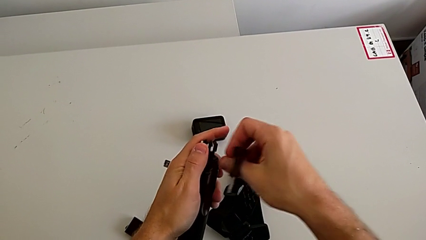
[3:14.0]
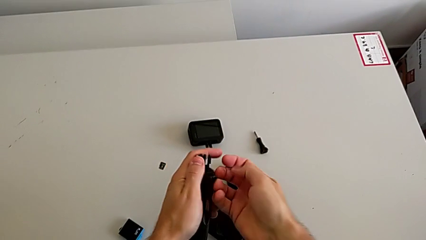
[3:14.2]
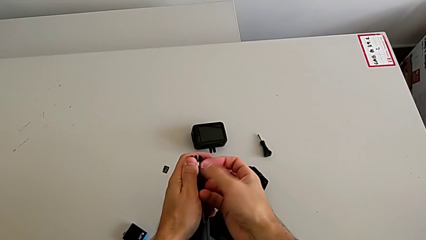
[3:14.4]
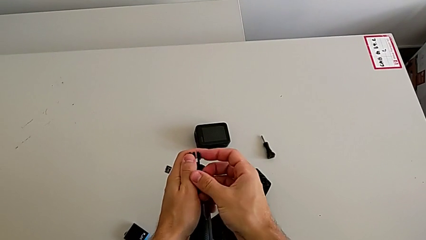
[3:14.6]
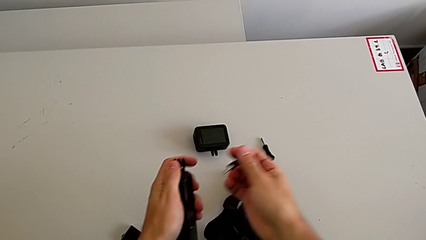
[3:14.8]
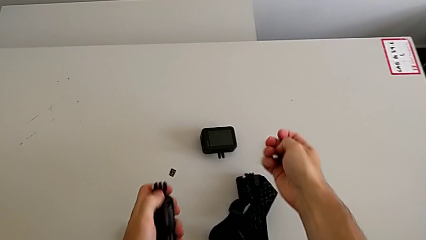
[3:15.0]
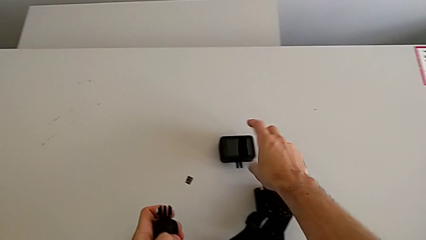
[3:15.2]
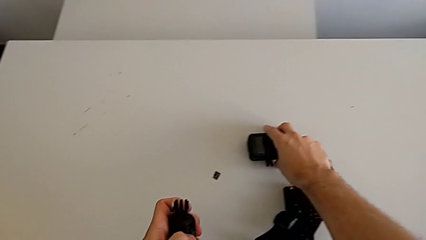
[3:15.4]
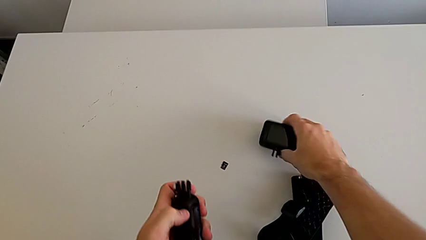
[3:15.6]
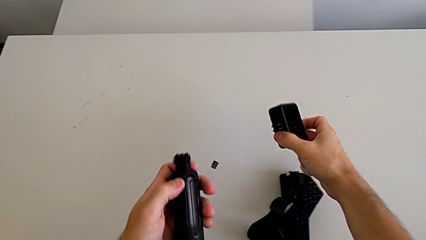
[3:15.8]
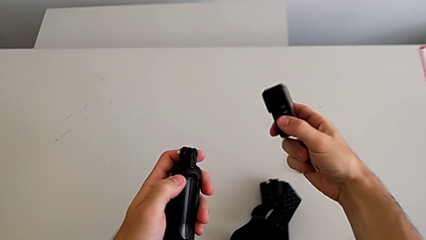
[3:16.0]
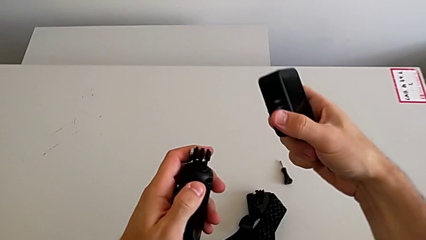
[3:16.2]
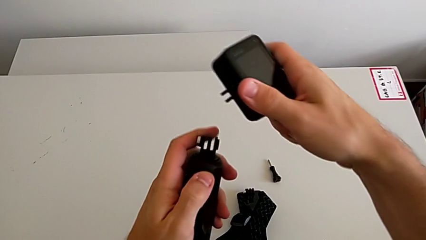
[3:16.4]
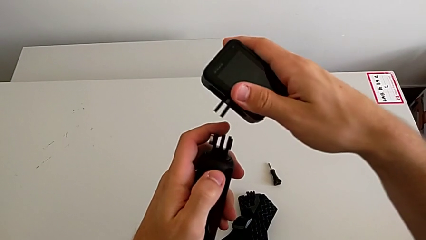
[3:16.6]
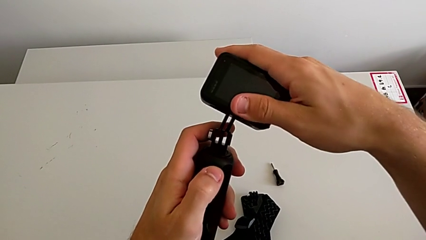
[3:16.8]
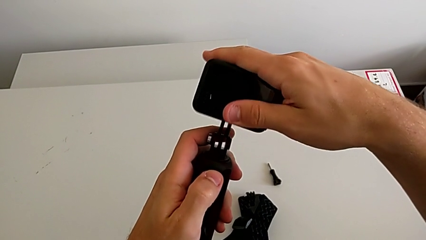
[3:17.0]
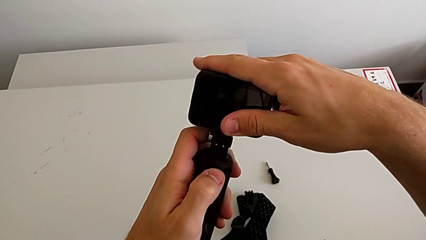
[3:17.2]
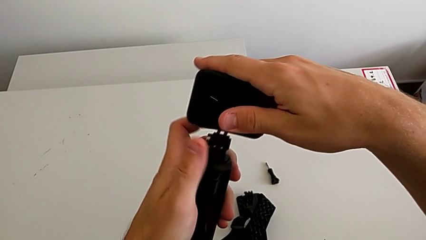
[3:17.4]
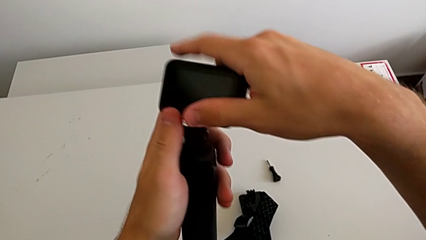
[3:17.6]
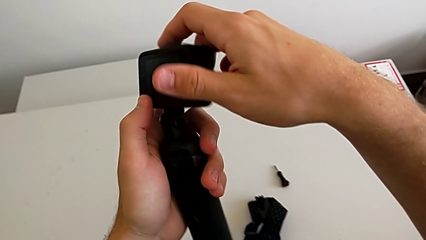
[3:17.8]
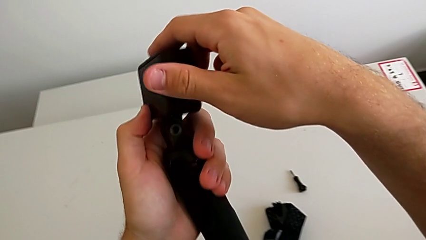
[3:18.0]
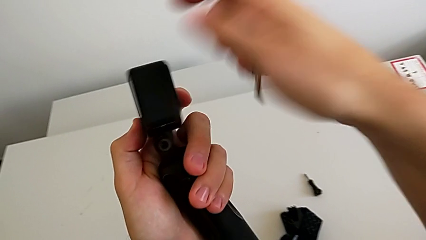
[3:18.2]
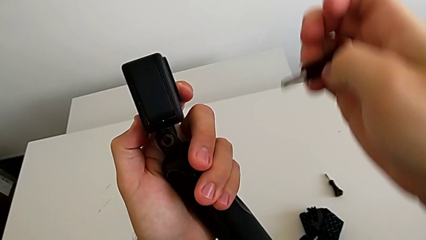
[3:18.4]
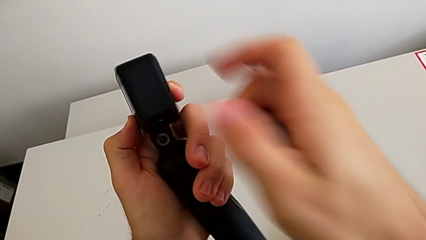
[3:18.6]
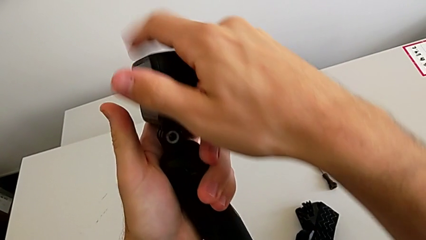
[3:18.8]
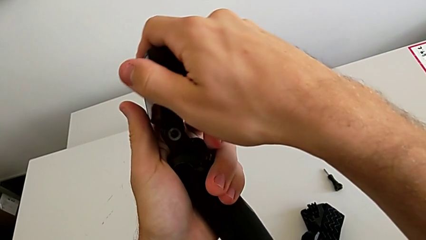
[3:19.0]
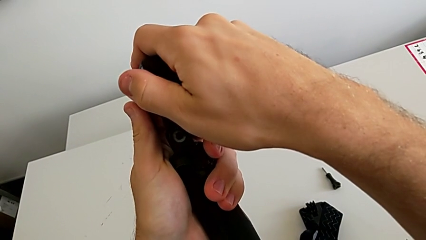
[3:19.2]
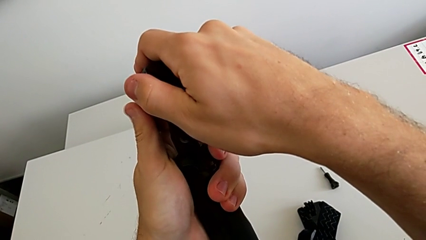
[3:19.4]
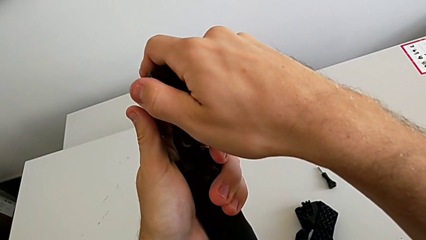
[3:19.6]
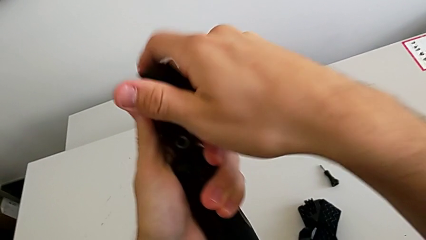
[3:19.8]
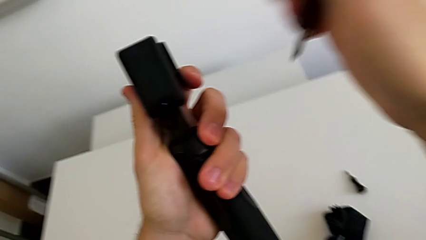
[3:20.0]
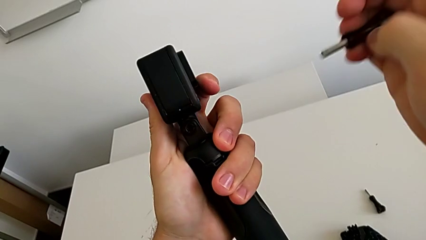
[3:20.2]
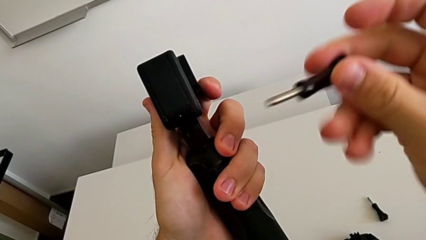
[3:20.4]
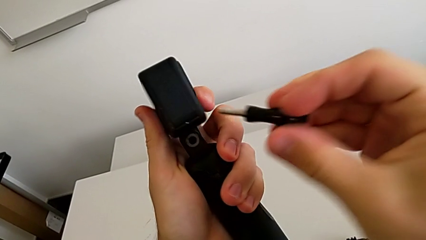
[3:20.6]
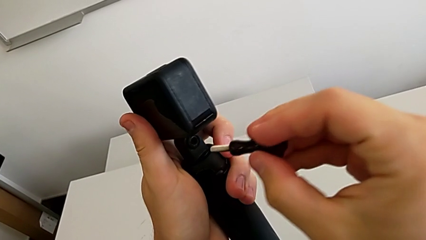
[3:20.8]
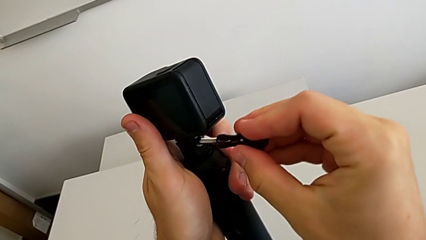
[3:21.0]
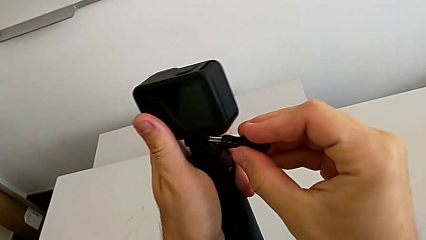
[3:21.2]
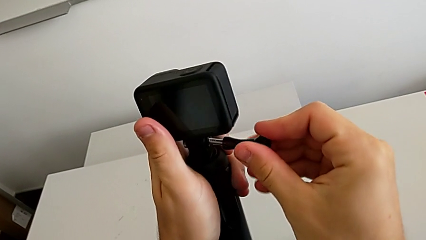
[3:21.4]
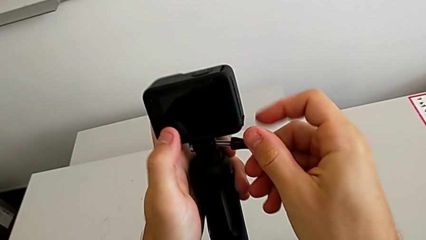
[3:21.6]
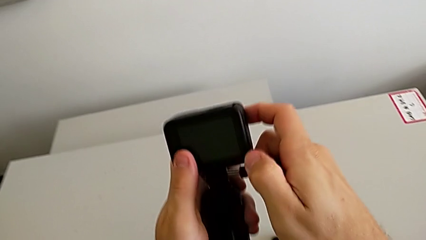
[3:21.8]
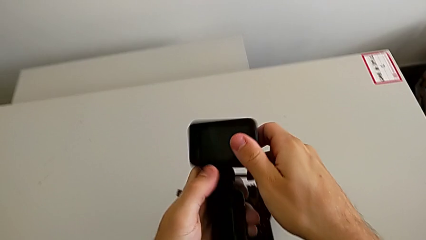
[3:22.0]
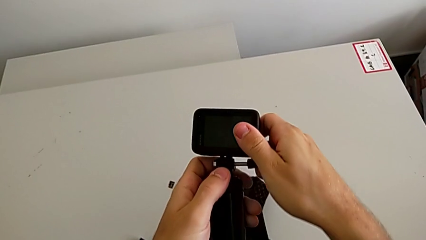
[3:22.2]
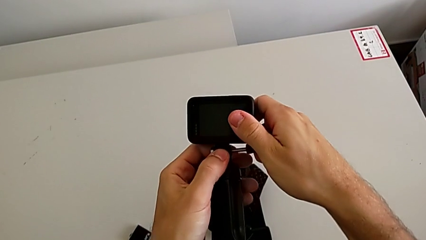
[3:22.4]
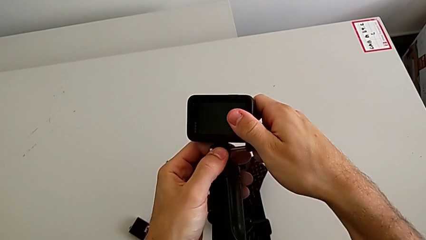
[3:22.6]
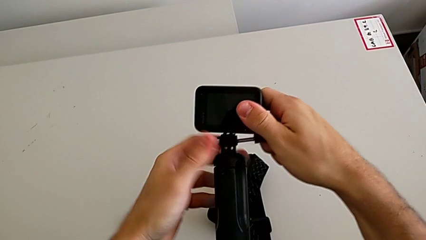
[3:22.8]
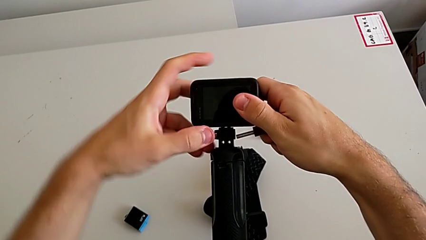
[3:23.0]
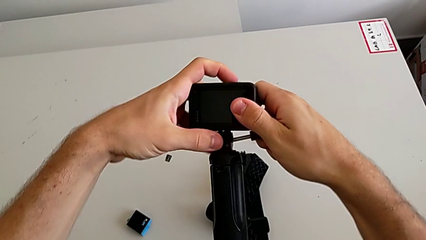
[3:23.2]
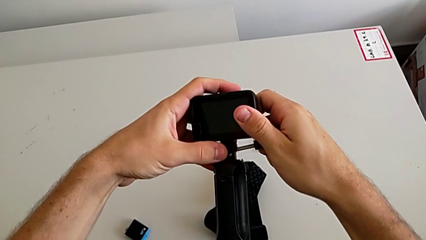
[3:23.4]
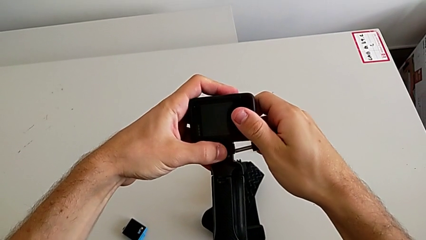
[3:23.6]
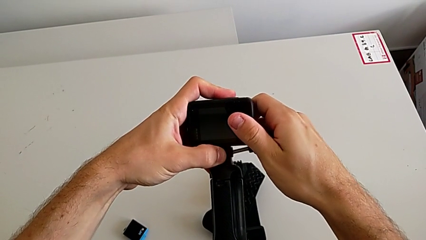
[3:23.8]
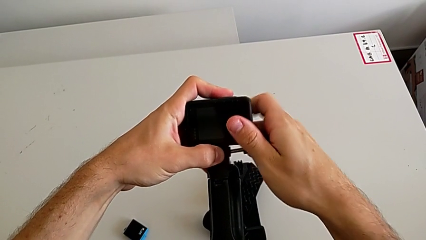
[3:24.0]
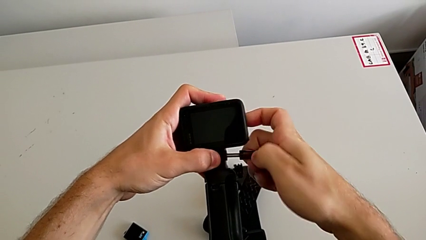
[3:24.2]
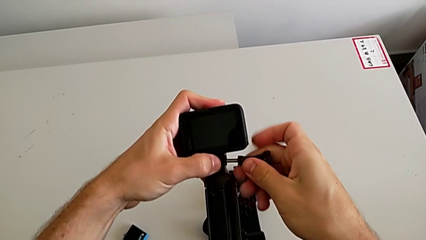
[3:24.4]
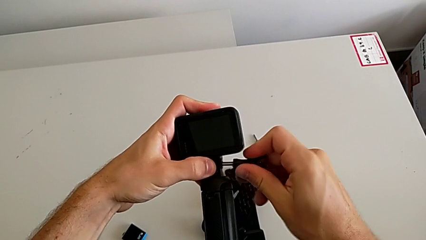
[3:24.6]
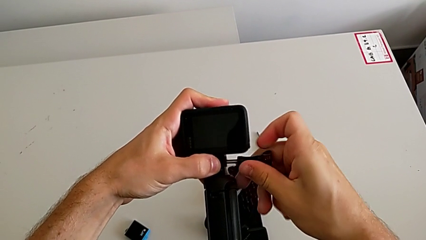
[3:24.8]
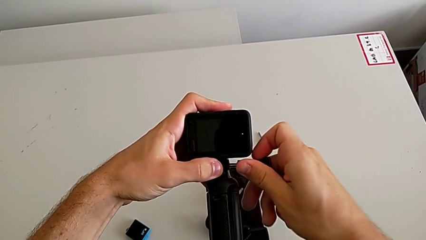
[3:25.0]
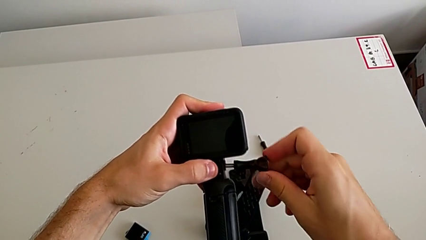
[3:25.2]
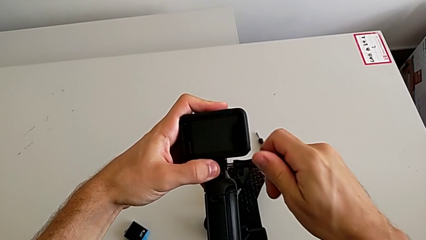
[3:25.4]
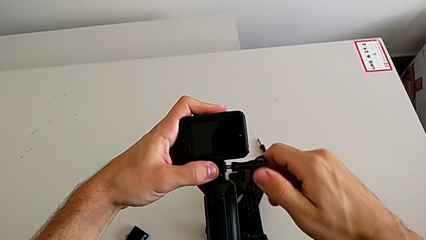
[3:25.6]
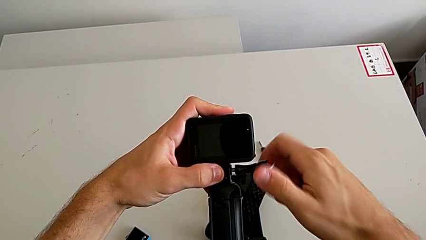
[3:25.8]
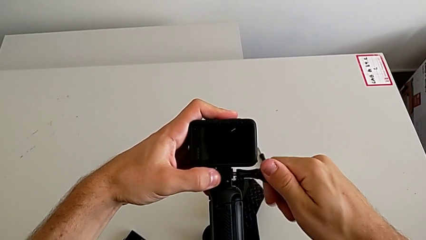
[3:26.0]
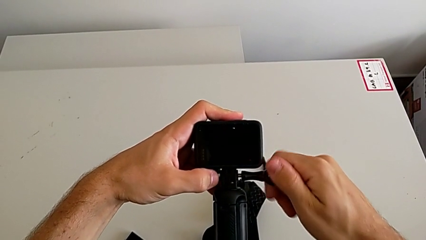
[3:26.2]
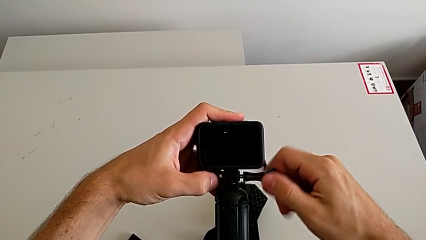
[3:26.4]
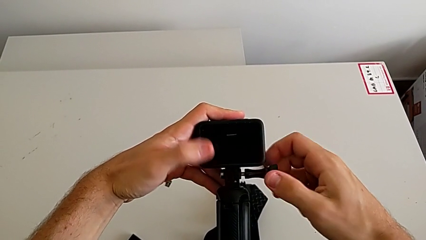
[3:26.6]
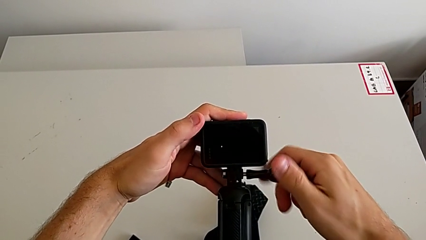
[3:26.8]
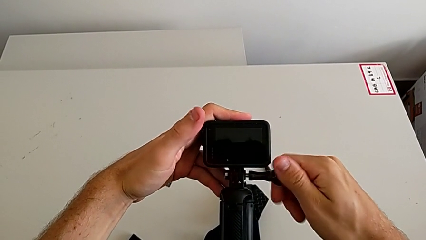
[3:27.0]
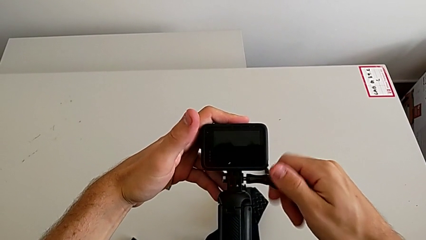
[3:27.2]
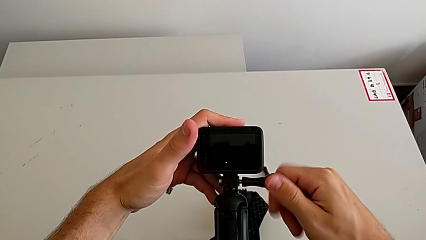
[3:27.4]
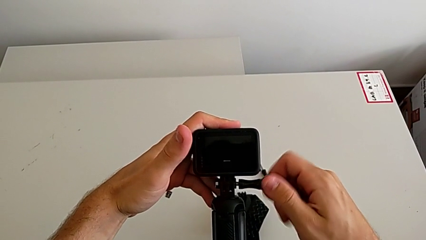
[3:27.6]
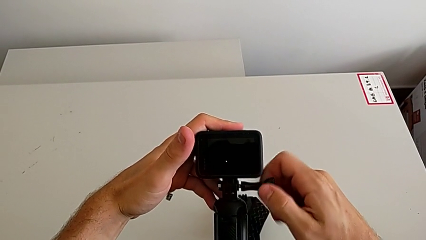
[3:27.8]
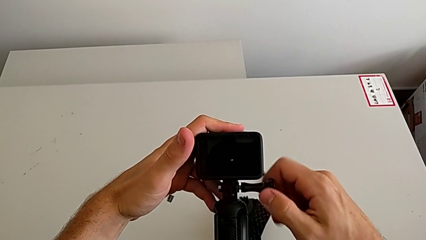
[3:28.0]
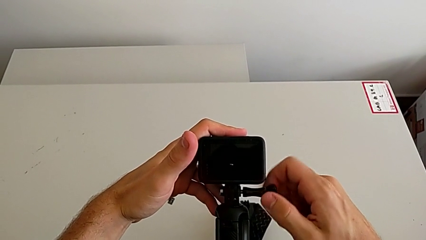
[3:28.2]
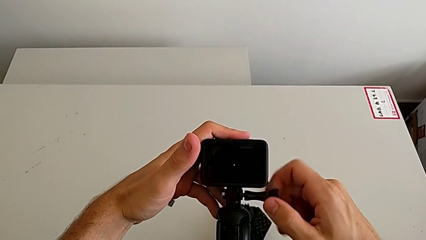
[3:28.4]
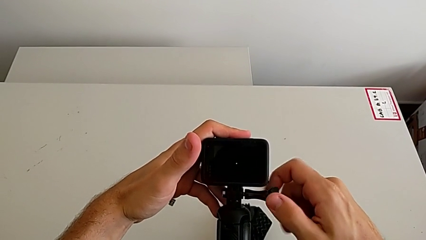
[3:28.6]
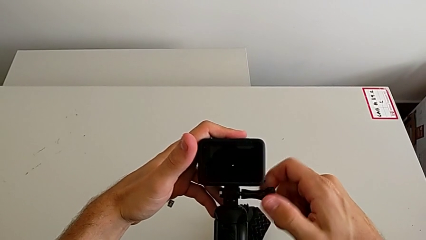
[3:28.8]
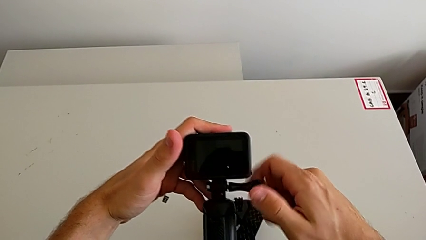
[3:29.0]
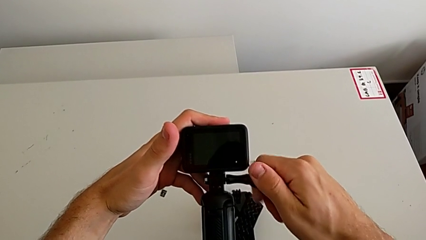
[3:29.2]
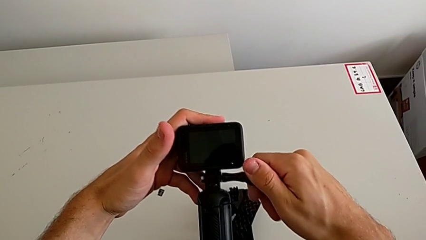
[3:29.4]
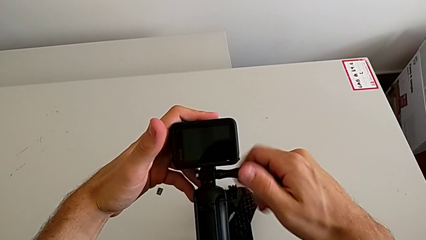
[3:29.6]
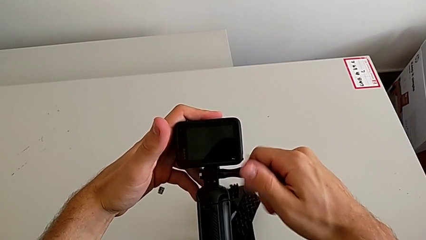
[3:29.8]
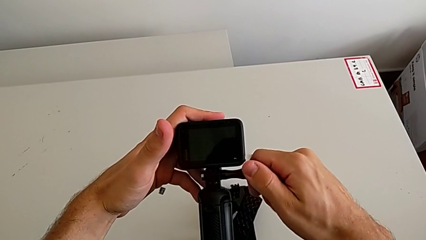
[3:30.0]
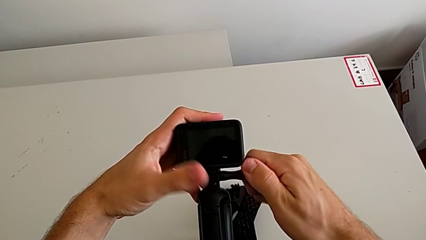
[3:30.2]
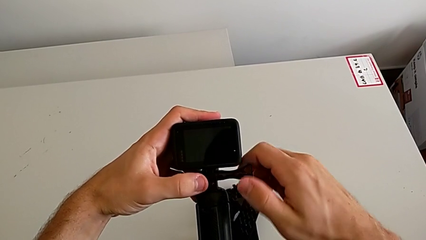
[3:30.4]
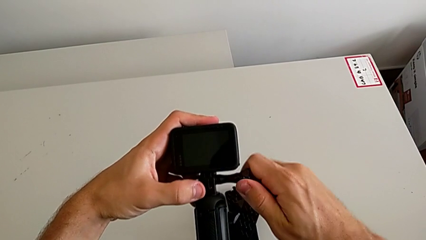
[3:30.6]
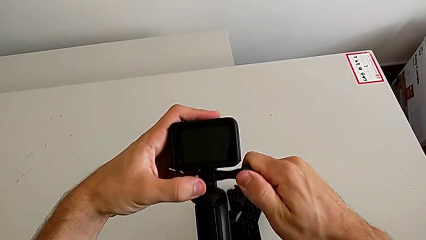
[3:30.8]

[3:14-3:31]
The camera wearer is changing the strap to the hand-held. They grab the GoPro, lift it, assemble the handheld grip, rotate the GoPro and screw the screw.
